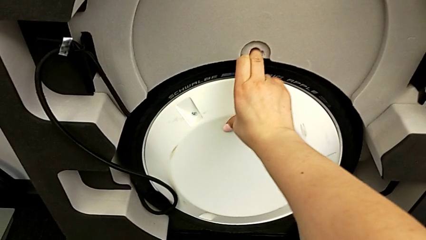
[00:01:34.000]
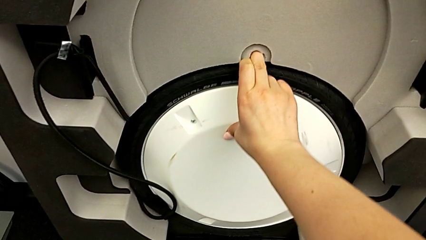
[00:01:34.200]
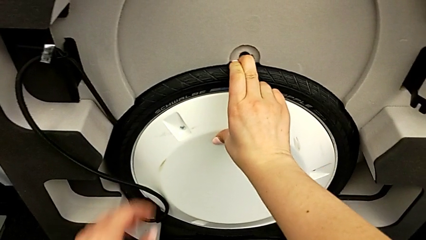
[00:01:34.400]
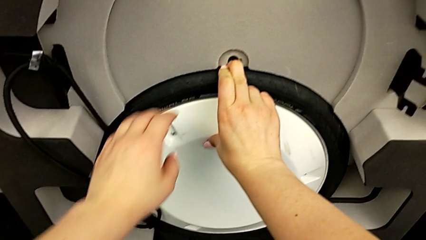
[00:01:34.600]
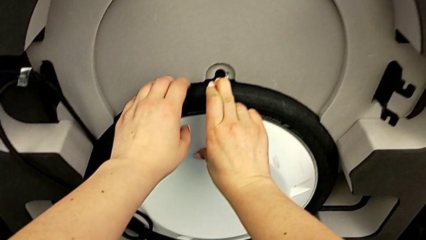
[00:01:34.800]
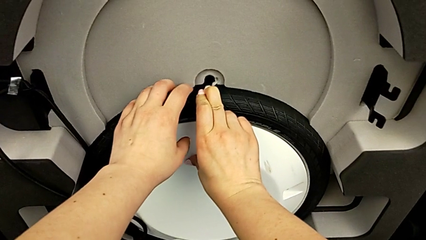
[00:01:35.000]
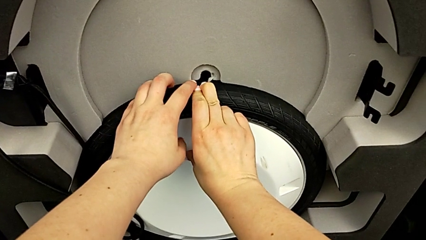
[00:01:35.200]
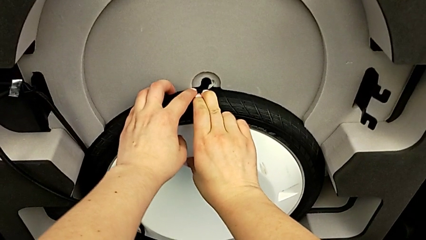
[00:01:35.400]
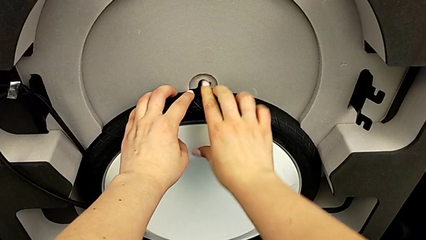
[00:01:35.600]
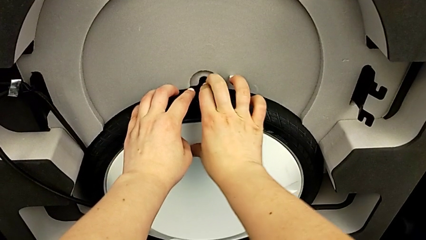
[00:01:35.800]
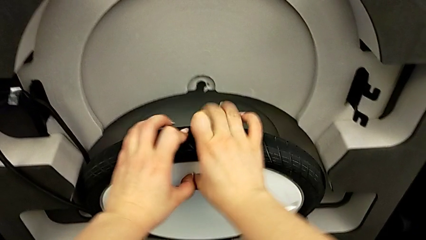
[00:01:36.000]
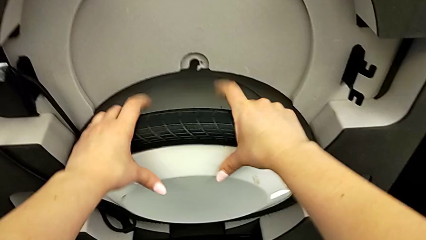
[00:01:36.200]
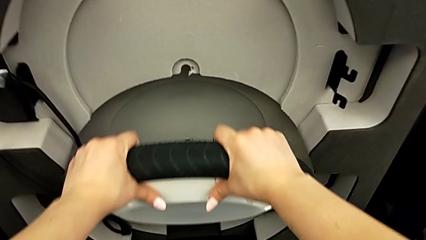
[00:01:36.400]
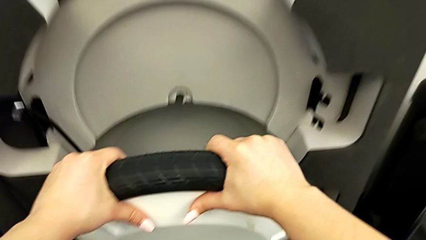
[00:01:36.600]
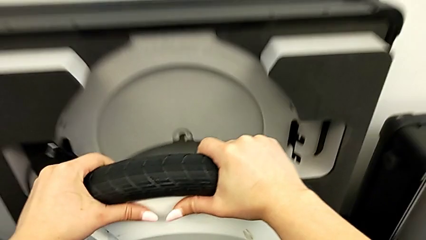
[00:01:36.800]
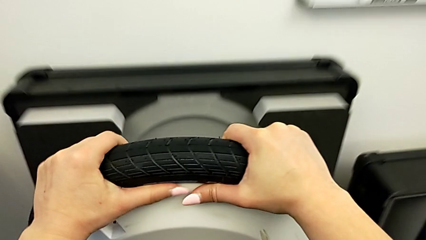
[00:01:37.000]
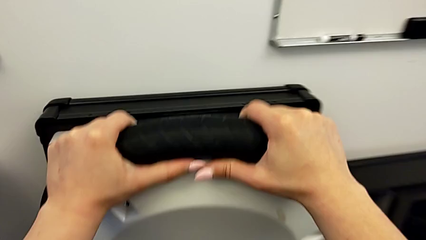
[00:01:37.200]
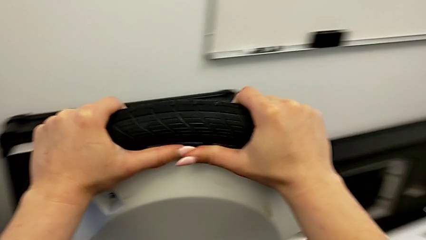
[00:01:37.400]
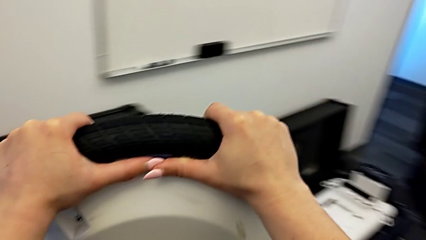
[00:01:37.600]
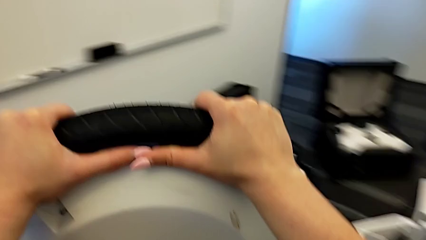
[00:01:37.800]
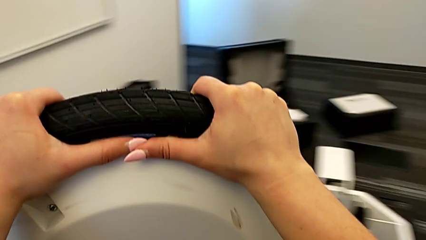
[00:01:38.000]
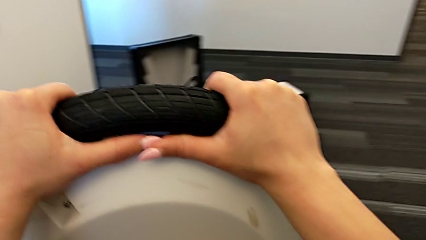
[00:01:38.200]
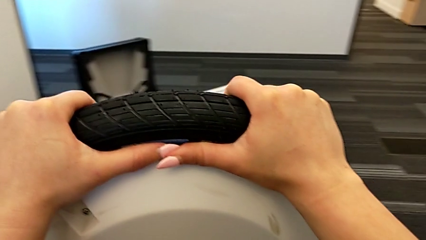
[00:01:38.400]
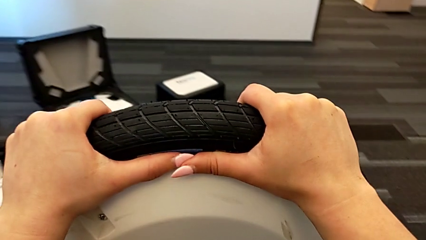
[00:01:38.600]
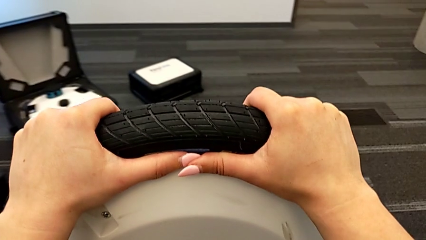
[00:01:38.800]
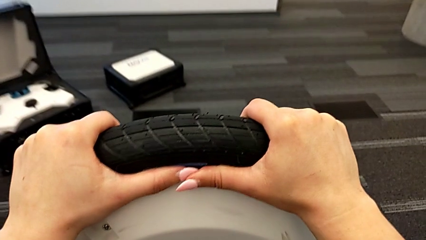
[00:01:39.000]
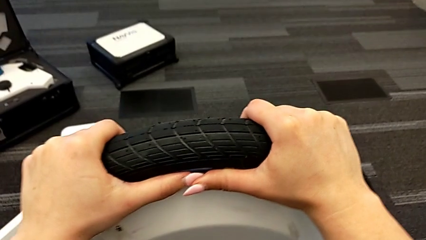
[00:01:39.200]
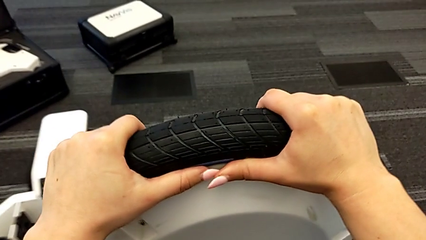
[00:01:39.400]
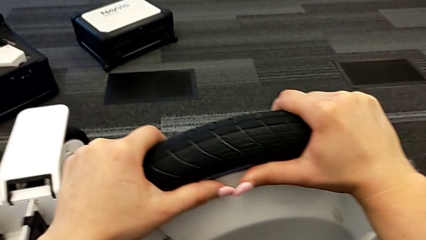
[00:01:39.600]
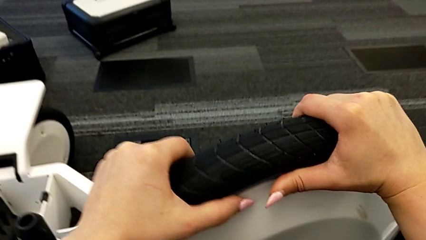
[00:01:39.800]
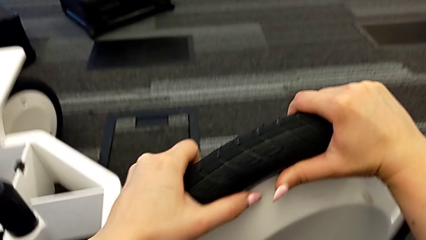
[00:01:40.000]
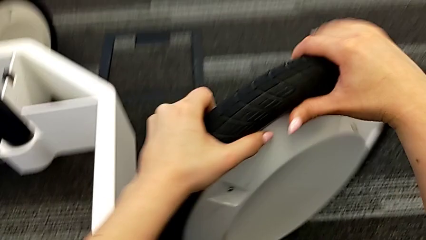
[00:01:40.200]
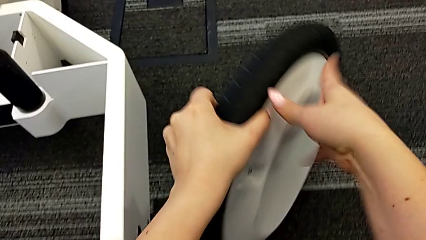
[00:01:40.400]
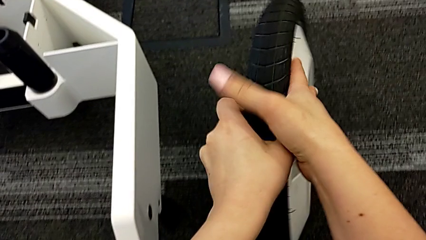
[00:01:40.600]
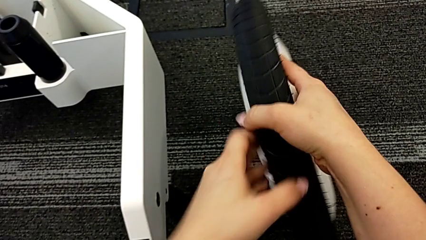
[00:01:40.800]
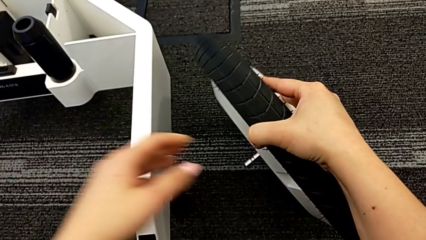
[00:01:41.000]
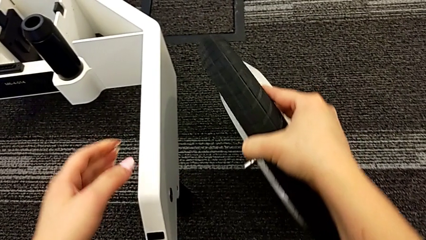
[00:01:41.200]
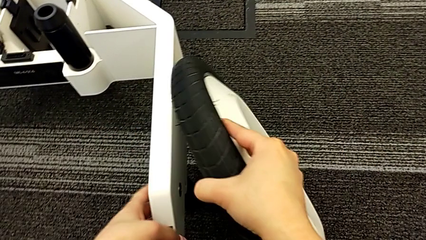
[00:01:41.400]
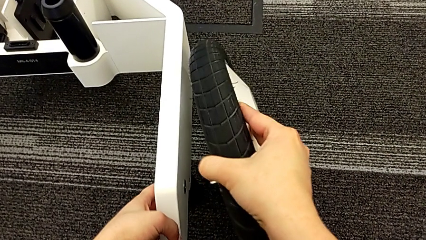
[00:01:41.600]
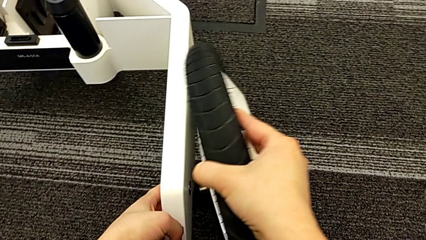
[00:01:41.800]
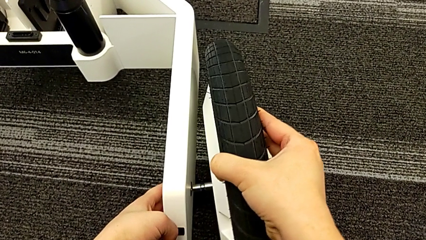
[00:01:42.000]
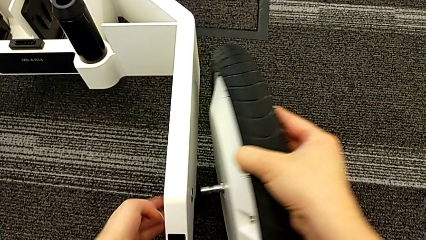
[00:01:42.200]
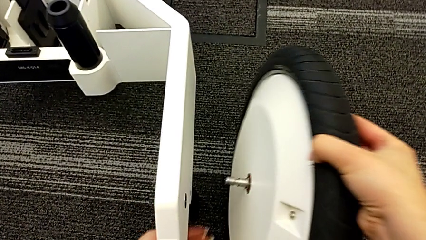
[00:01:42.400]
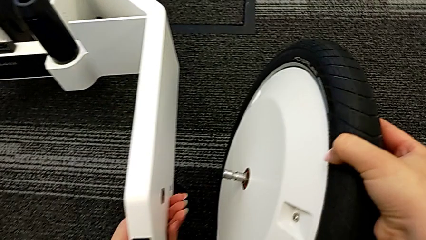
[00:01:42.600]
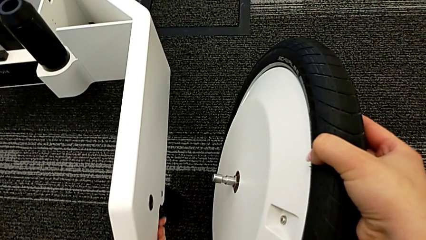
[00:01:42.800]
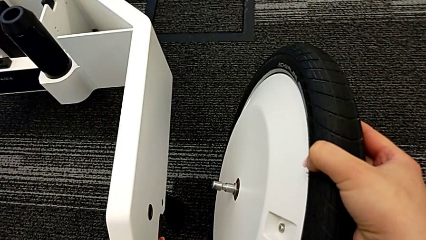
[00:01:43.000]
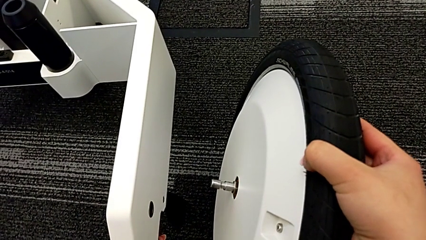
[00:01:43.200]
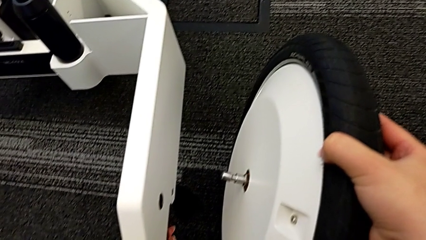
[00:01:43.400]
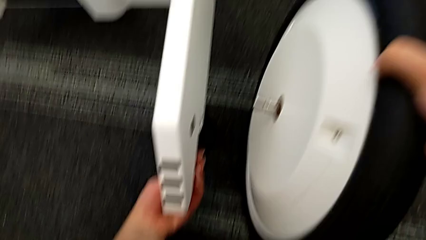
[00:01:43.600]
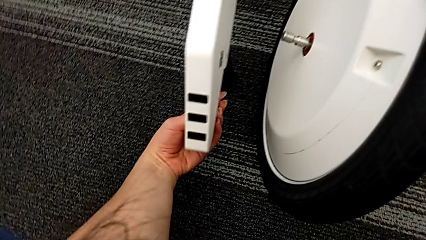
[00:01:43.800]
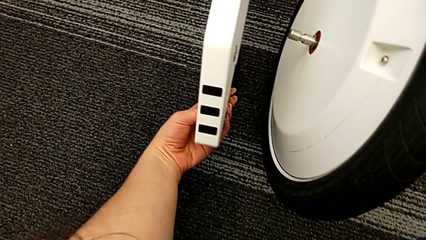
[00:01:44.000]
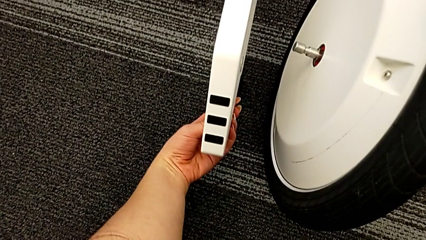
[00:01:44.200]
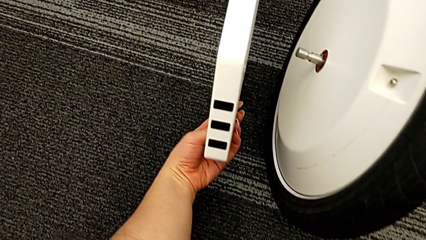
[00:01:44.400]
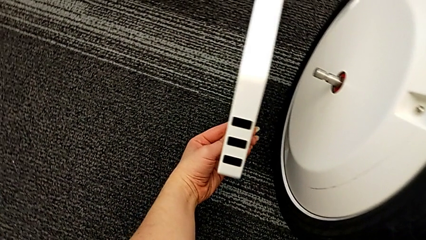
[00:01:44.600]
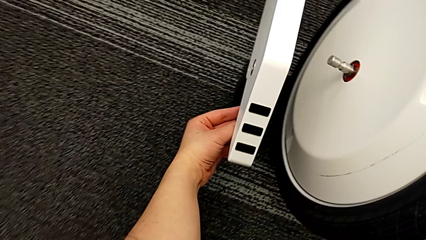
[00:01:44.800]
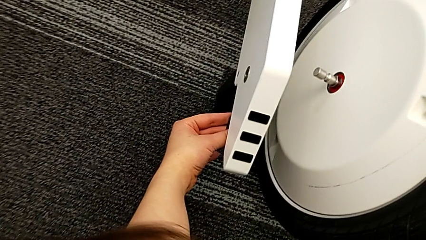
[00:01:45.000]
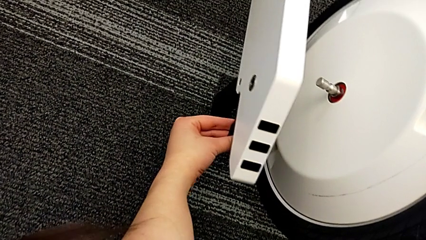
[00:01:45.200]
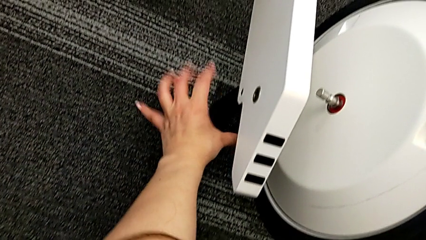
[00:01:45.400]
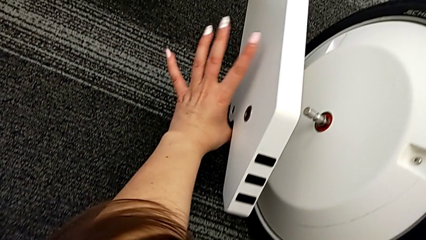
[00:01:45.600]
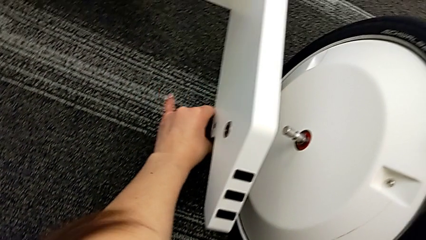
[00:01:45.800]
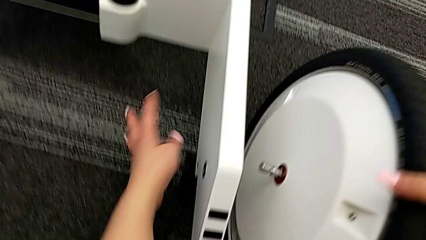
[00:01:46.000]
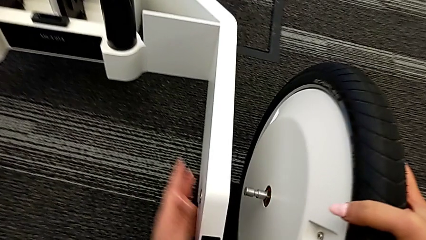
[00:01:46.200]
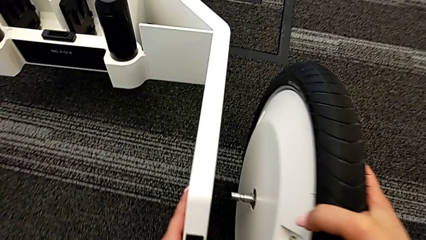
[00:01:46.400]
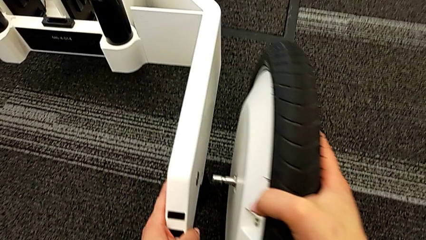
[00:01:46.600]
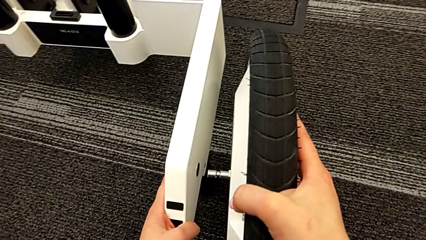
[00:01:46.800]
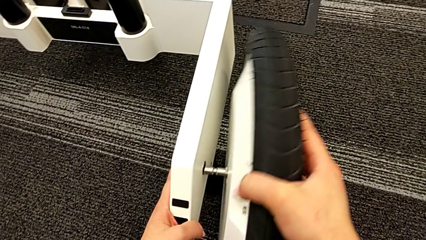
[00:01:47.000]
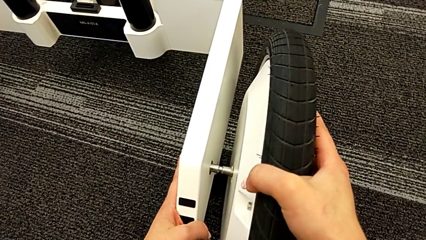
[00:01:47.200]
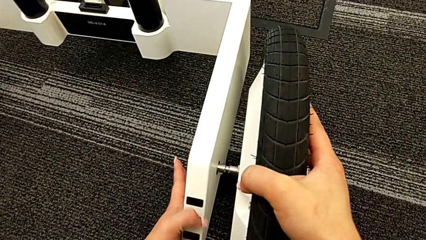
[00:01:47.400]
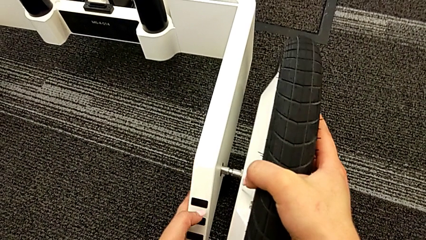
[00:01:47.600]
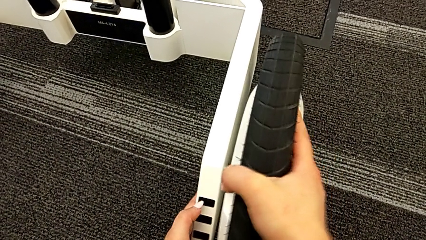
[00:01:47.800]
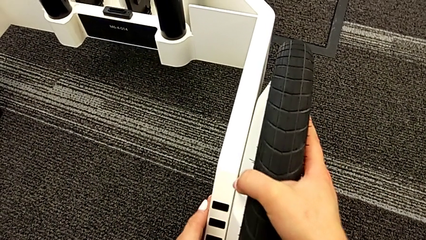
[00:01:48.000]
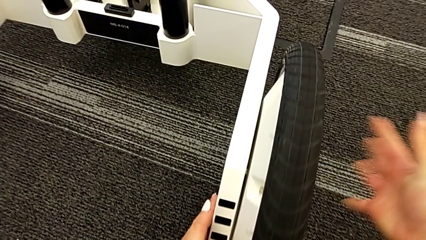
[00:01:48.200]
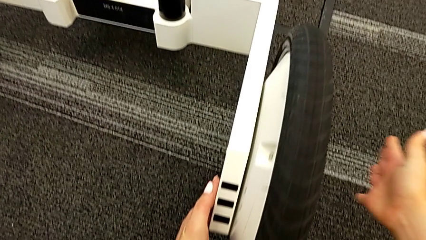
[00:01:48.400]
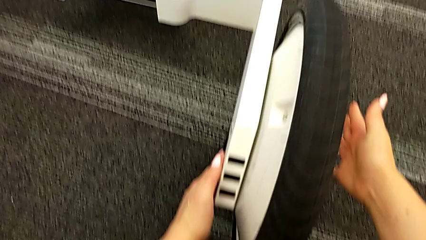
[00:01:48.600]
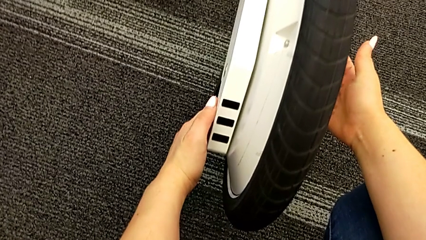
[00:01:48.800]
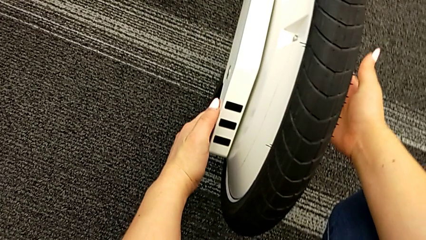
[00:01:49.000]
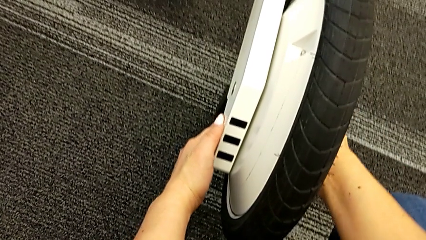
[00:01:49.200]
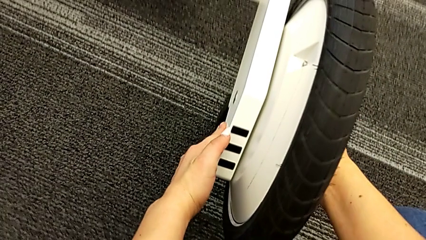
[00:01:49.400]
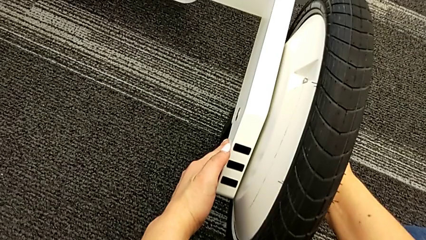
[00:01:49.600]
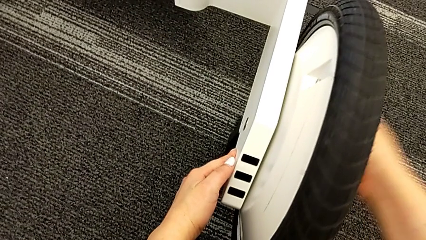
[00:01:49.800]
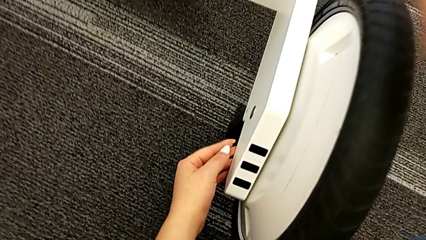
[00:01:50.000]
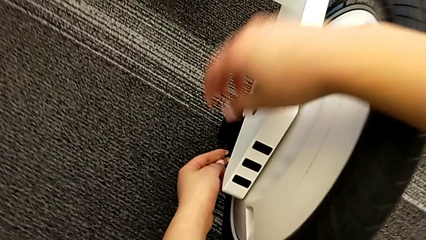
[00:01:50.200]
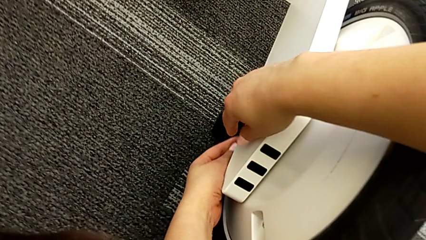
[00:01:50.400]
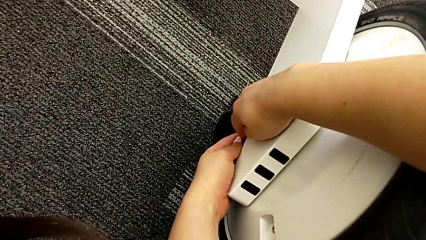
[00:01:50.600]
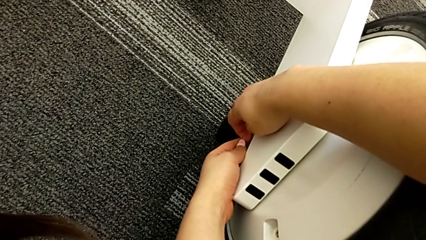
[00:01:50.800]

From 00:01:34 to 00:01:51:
The camera wearer is attaching the third wheel to the wheel unit. They keep grabbing the third wheel, wrongly assemble it, finding that the hole is obstructed, push the lever and assemble the third wheel.
